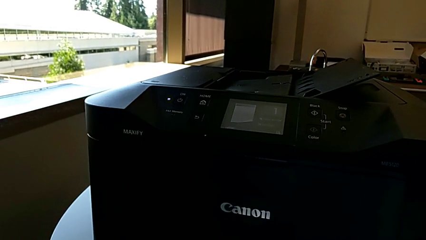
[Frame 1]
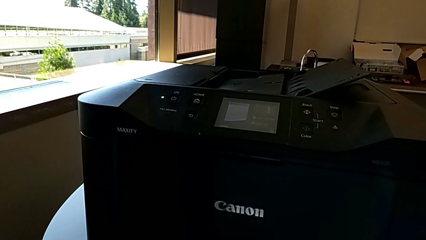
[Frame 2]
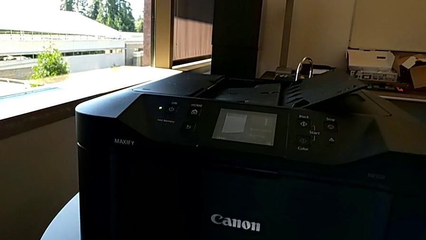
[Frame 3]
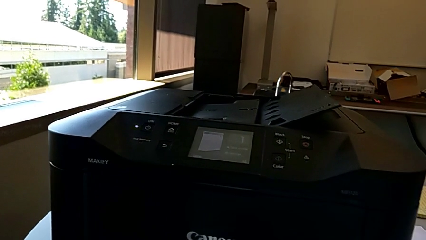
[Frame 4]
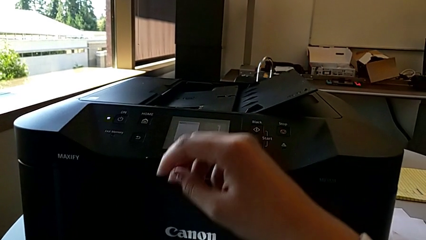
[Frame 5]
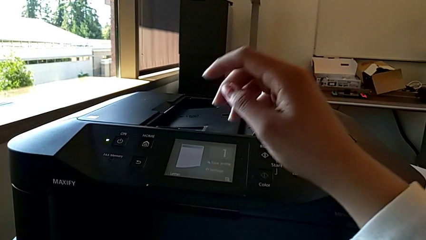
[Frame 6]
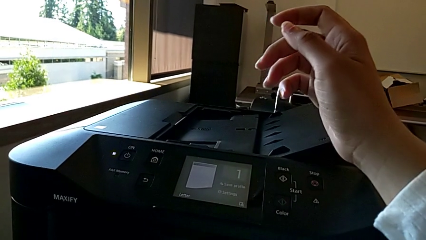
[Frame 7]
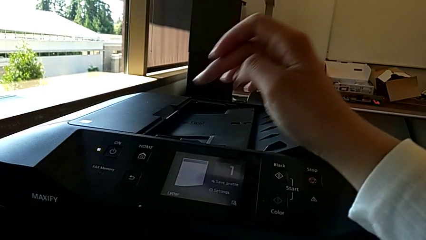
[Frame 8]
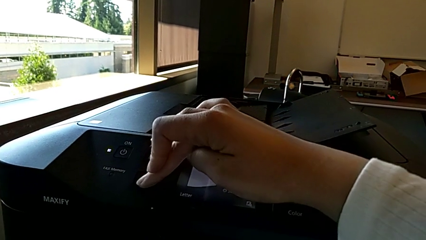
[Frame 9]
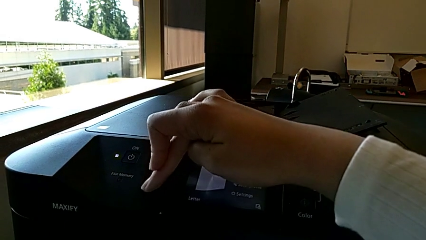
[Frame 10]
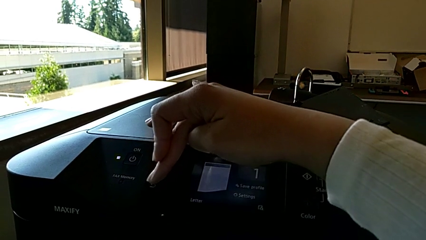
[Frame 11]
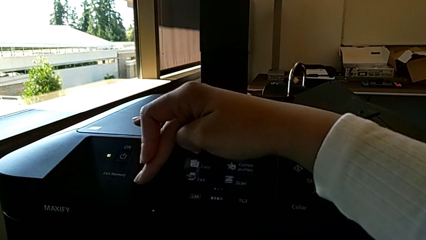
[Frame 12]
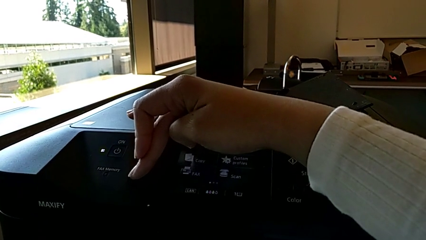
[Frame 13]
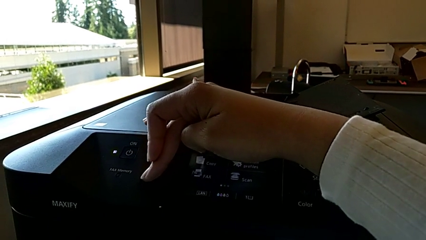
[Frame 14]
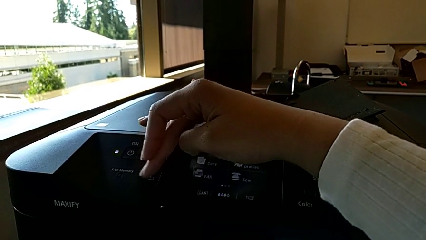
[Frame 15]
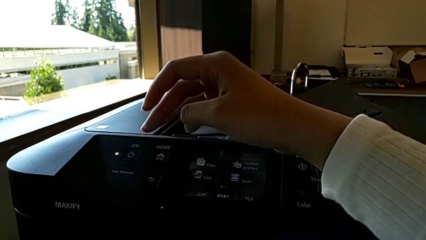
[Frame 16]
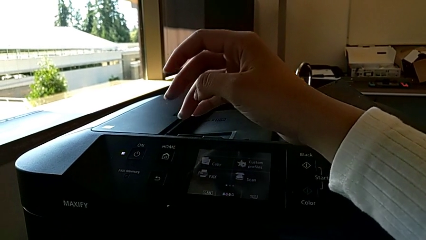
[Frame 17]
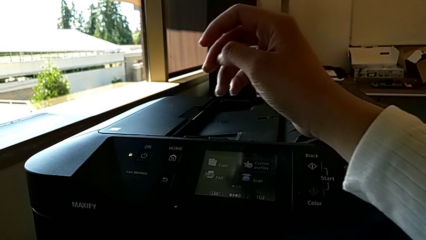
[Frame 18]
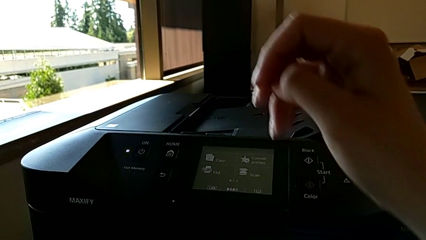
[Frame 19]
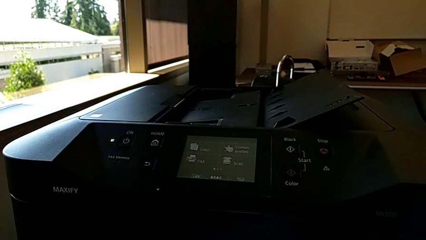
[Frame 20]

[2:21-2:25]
The camera wearer sets the printer configuration back. They touch the button.
